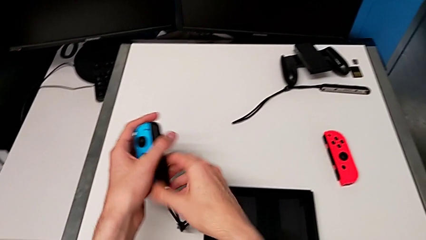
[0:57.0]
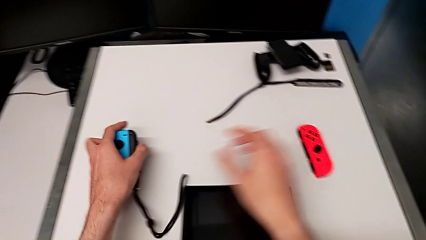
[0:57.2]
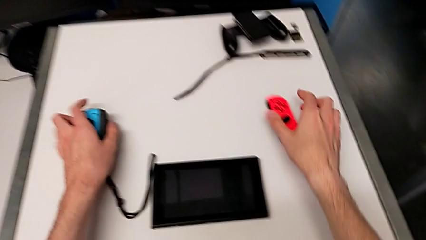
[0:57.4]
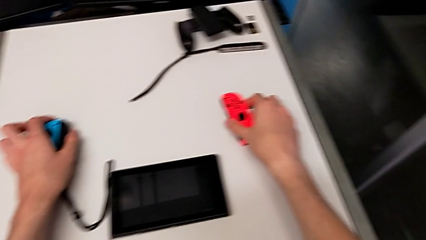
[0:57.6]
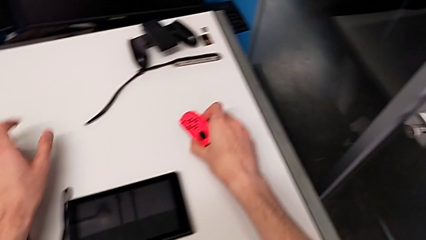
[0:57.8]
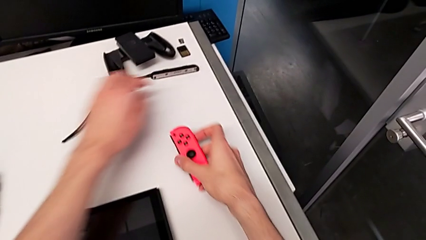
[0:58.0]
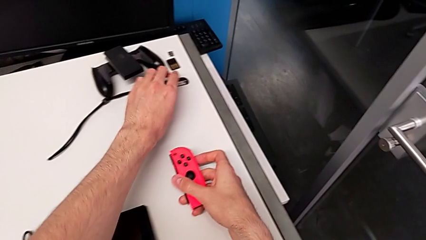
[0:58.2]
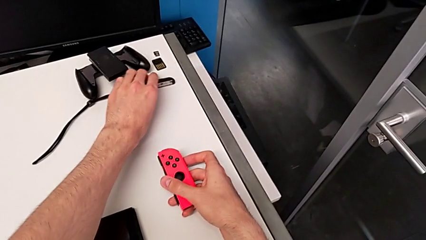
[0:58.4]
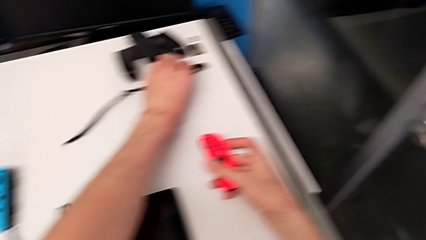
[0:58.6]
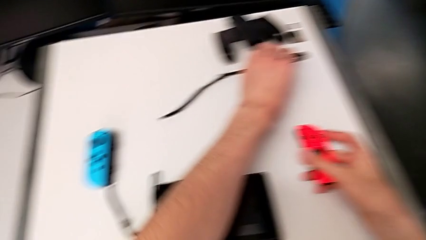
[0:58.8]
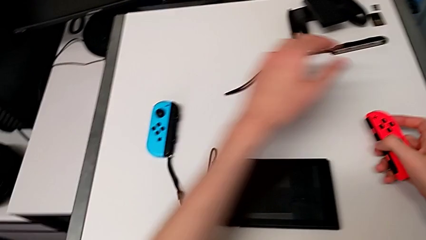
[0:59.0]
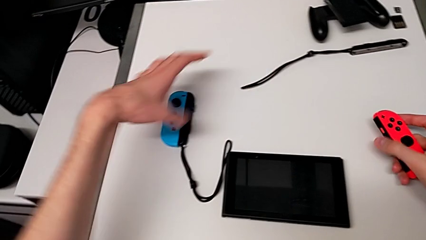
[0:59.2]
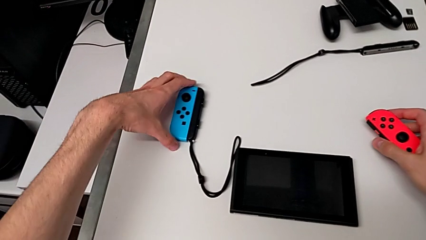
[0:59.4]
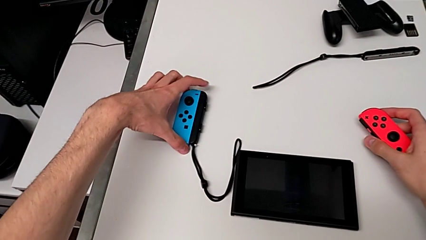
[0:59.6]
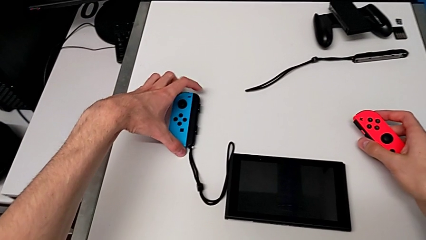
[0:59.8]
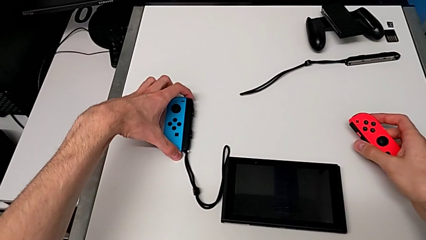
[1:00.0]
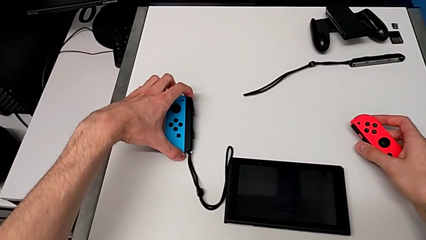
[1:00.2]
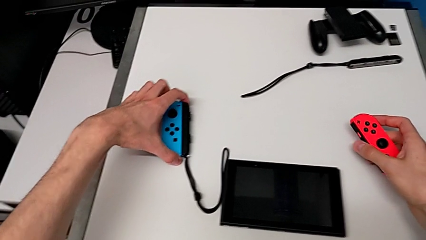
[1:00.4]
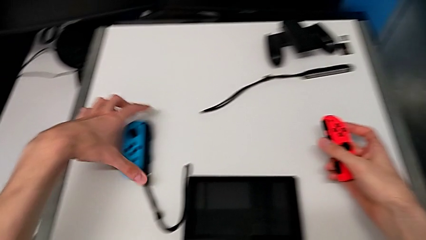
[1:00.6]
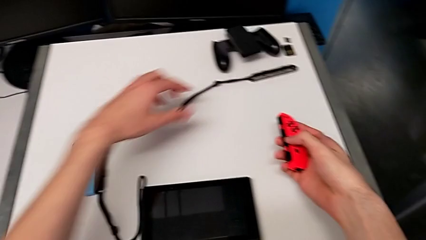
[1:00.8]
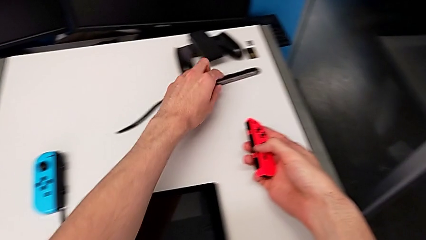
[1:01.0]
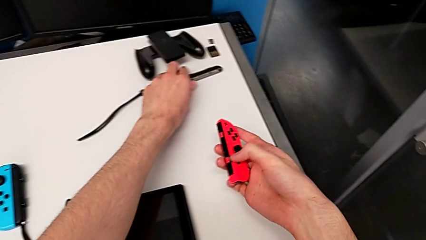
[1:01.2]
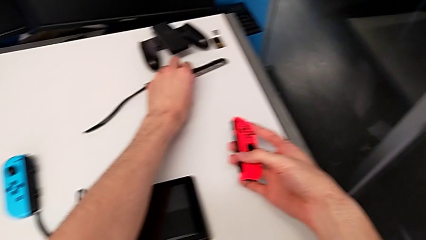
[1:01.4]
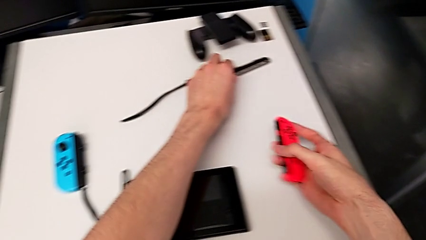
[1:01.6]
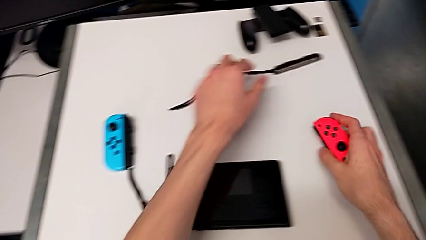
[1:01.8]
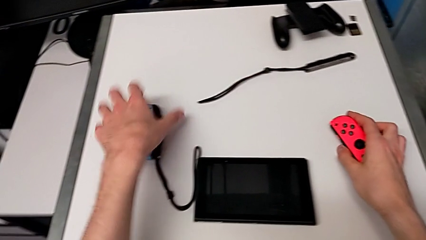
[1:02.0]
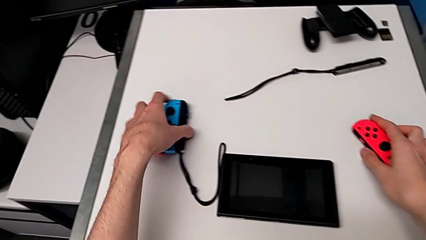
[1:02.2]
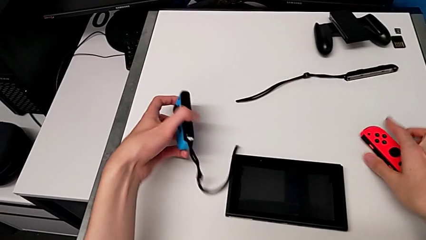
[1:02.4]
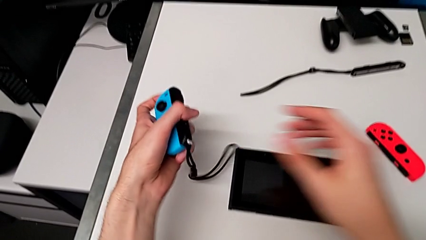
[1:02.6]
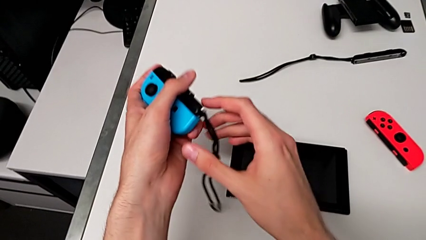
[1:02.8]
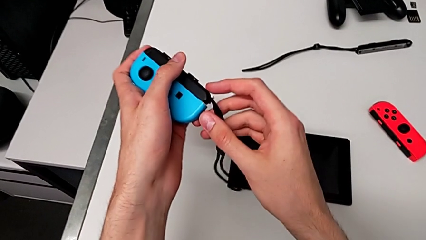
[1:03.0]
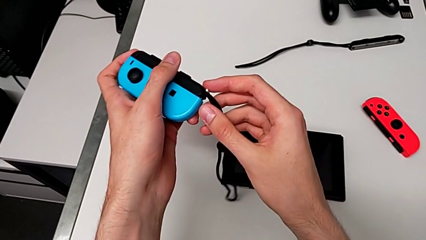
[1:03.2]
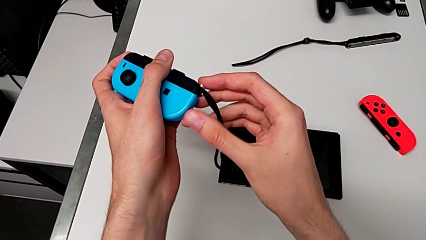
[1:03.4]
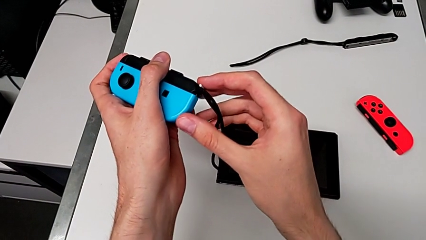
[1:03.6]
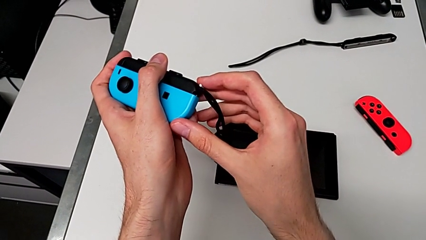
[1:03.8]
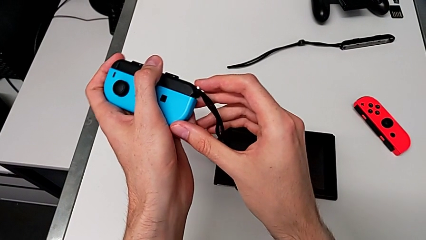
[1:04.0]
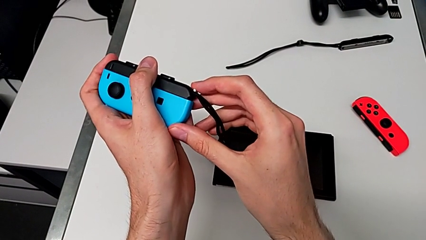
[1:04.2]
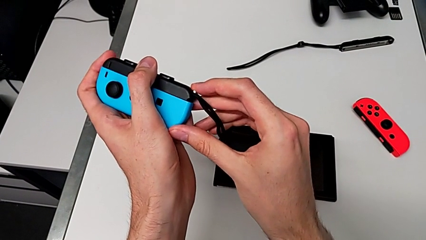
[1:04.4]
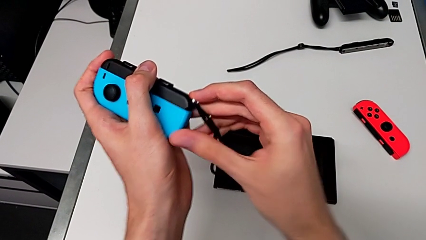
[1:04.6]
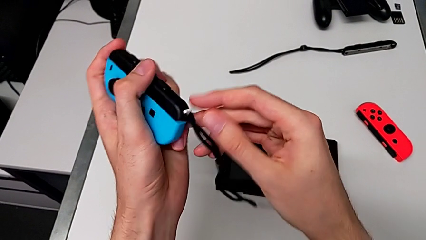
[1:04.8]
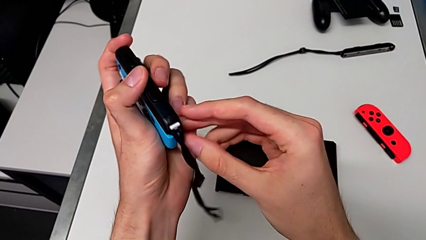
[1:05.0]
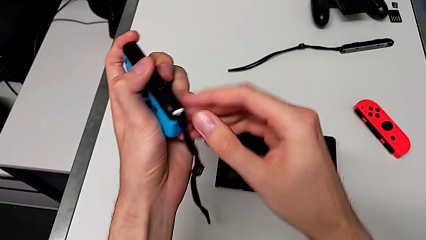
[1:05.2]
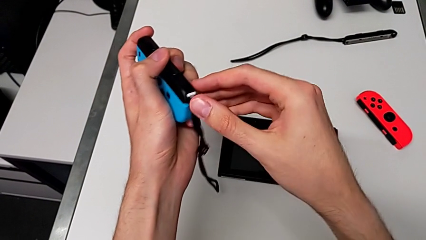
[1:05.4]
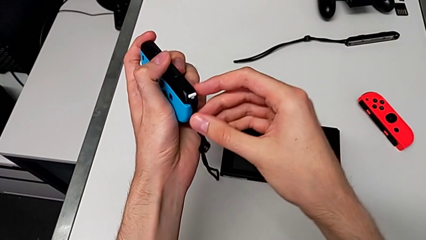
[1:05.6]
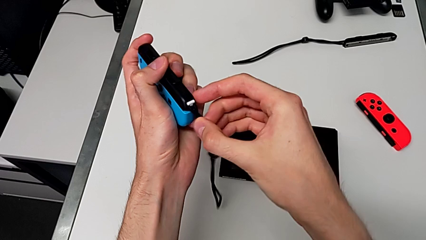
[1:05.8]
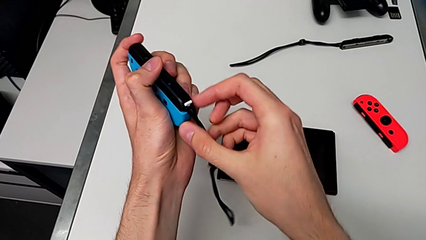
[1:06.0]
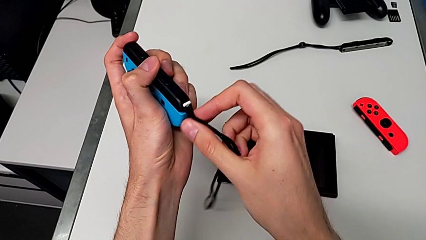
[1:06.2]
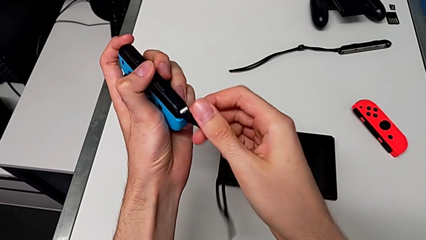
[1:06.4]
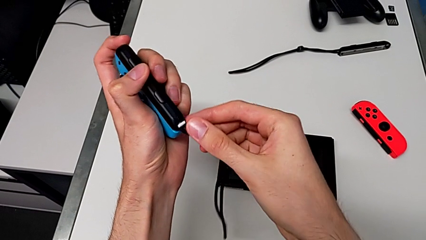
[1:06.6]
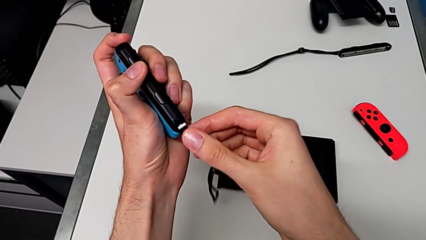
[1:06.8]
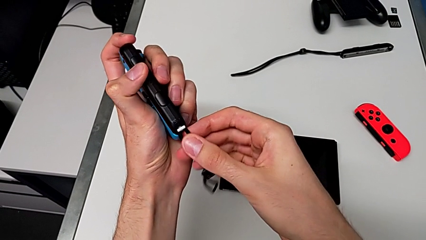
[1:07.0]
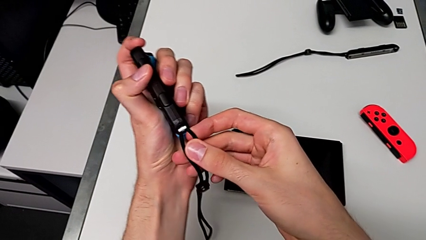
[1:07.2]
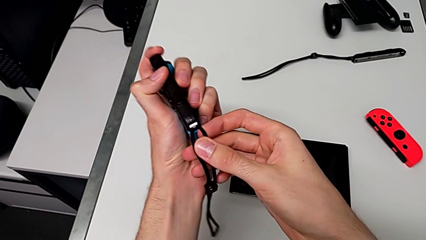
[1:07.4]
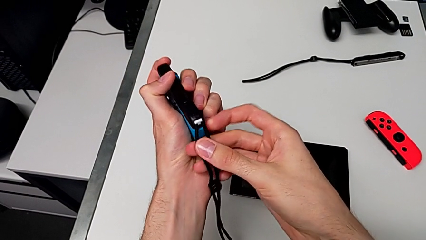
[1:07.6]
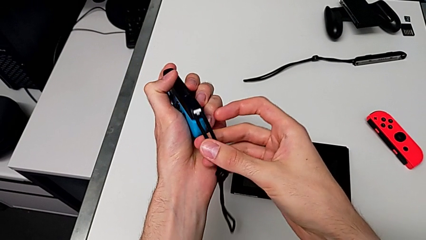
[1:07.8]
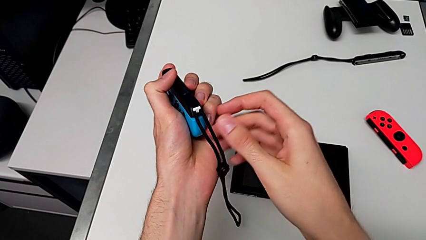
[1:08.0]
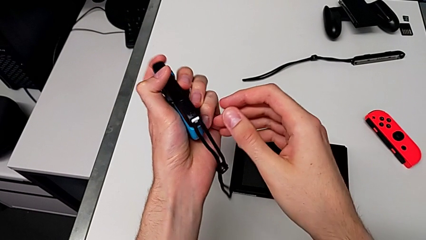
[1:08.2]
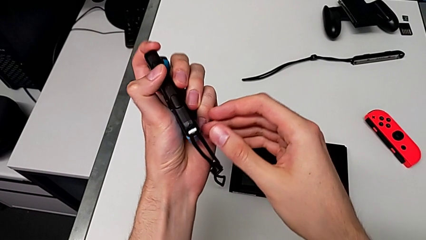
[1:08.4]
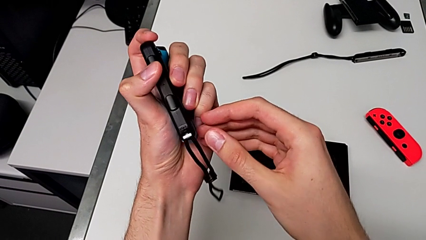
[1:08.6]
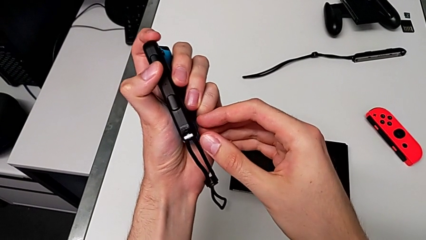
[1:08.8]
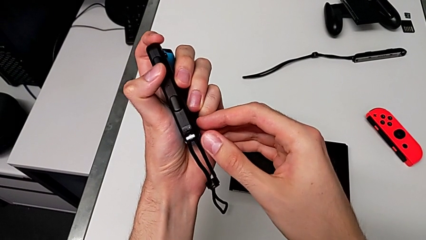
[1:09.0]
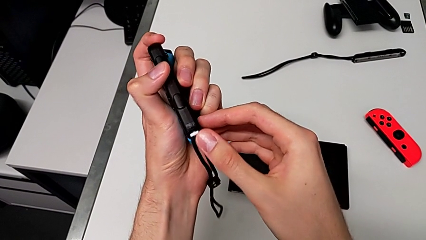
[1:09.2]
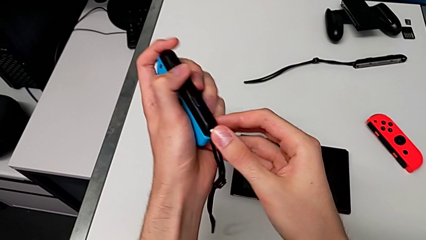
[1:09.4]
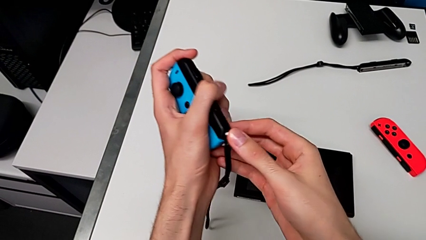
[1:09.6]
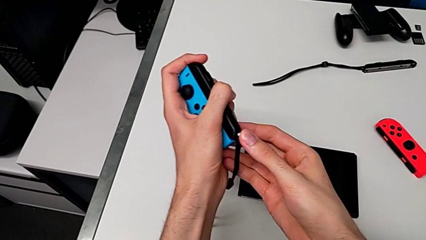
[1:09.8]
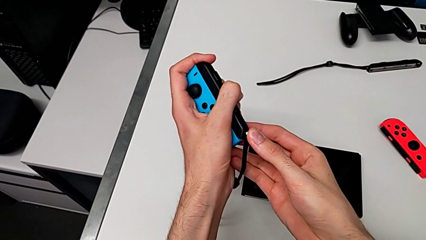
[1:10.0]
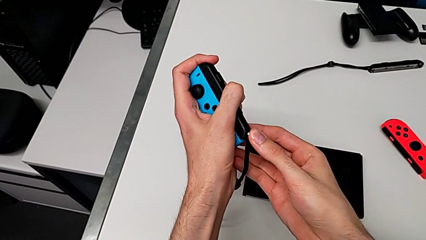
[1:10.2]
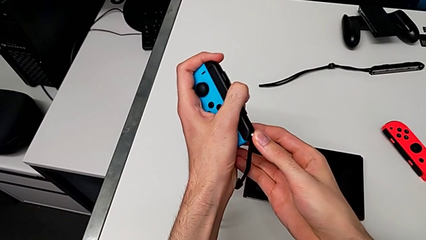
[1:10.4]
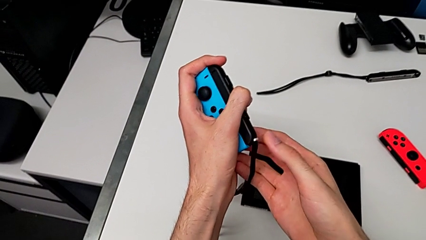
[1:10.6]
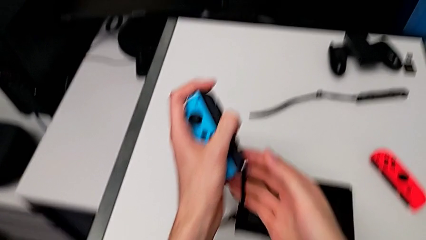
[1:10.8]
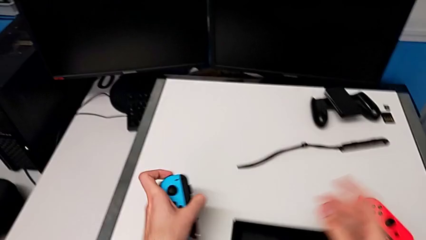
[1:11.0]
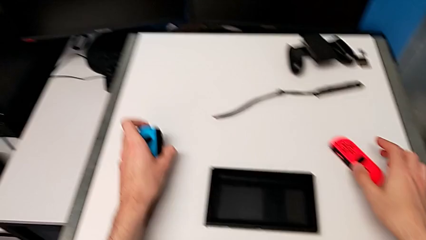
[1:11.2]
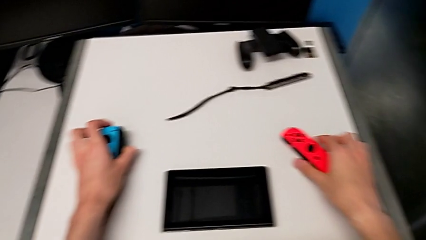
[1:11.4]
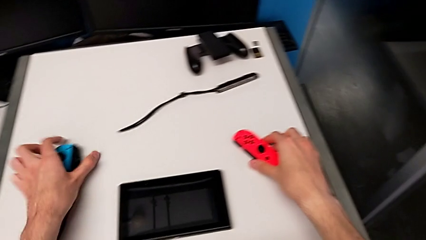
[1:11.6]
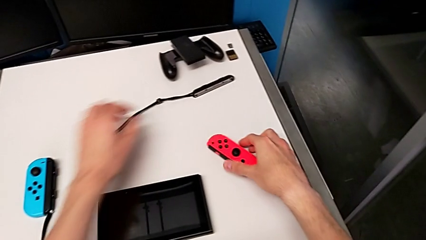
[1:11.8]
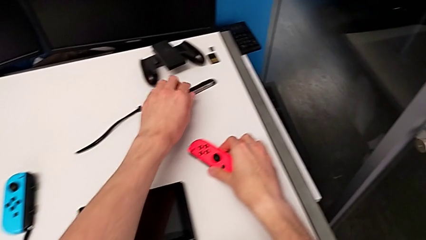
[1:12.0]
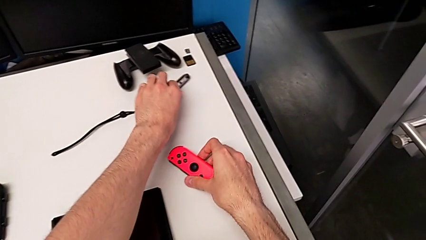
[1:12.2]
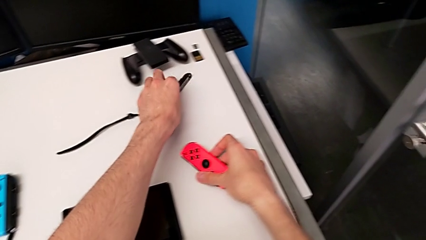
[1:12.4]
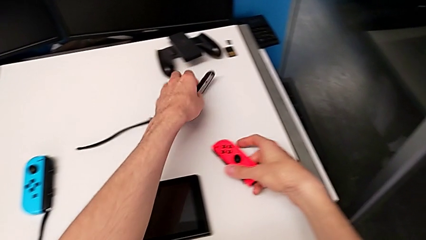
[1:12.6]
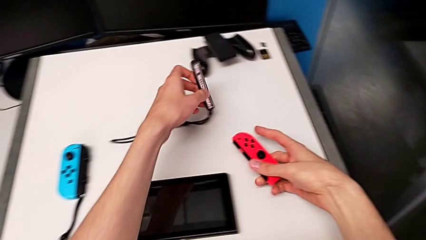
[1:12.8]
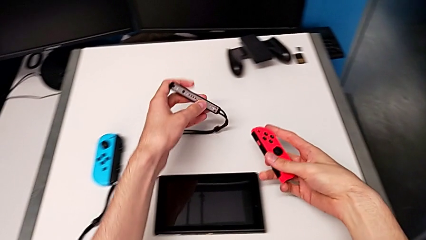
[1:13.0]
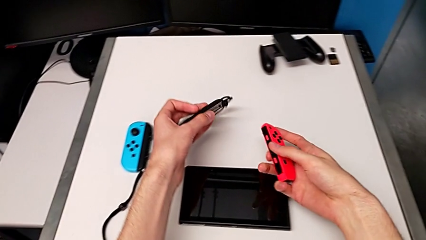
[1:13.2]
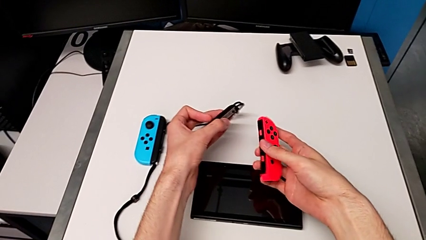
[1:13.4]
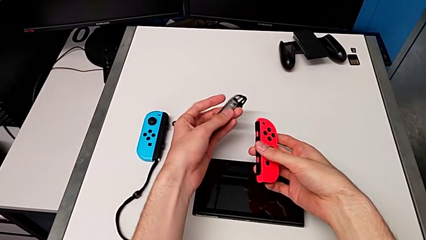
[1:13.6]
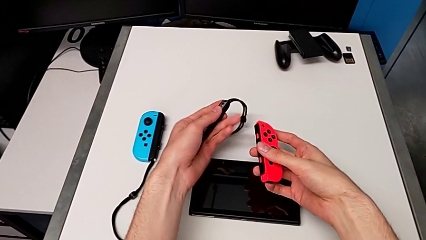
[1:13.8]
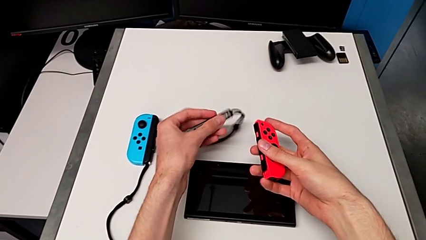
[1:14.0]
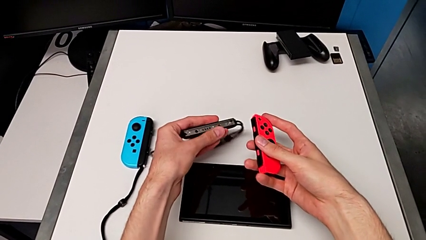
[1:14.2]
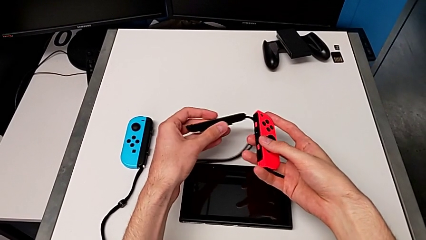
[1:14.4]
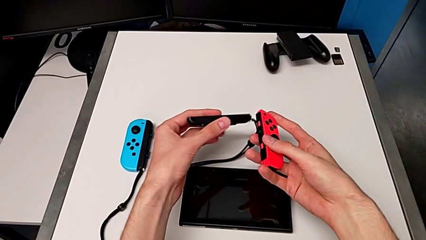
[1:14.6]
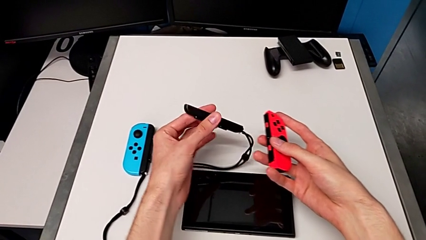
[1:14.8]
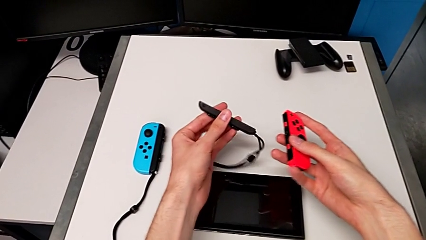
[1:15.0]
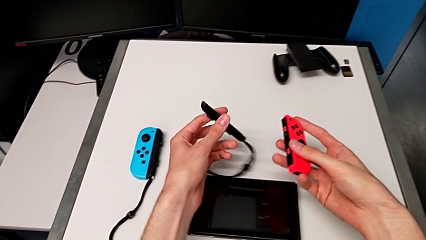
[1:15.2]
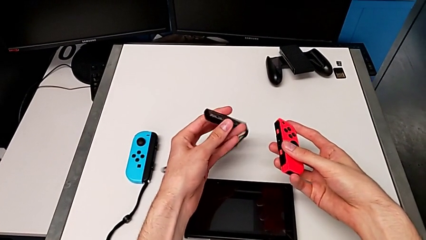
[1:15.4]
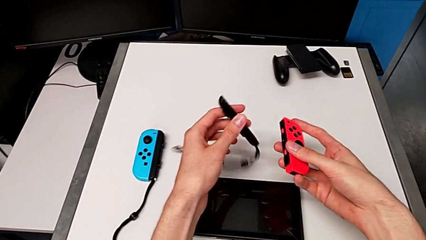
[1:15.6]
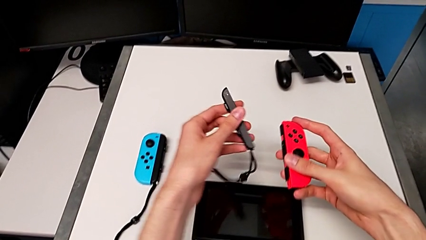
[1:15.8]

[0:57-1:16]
The camera wearer is changing to the Joy-Con strap. They place the left Joy-Con controller, grab the right Joy-Con controller, grab the left Joy-Con controller, push the Joy-Con strap lock, drop the left Joy-Con controller, grab the right Joy-Con controller and grab the Joy-Con strap.
